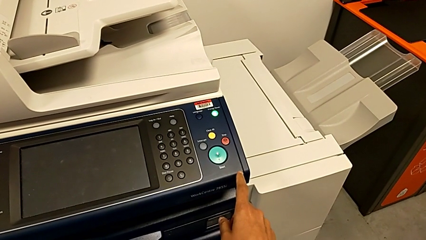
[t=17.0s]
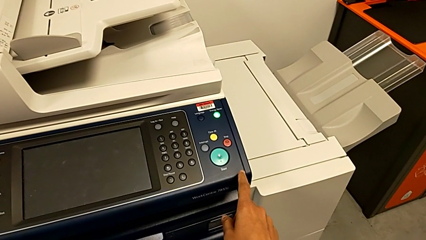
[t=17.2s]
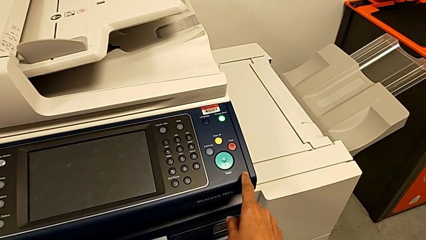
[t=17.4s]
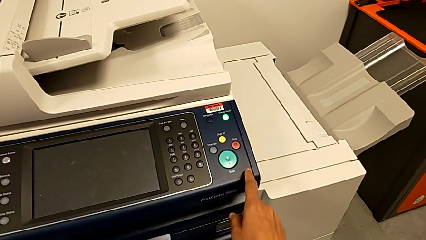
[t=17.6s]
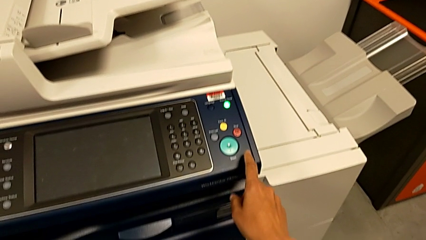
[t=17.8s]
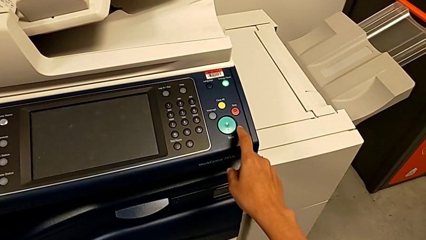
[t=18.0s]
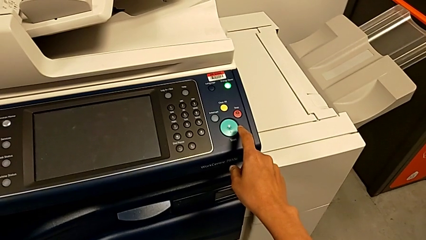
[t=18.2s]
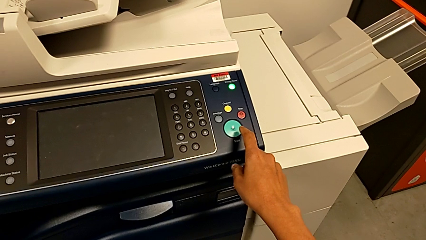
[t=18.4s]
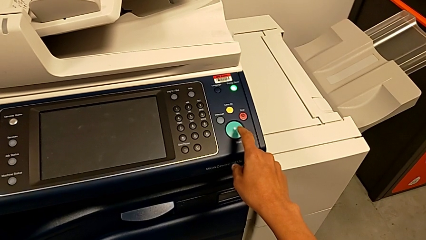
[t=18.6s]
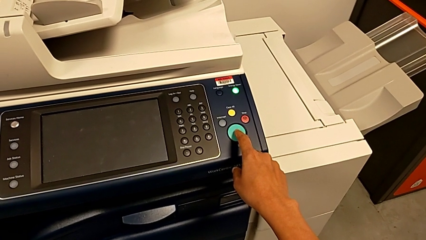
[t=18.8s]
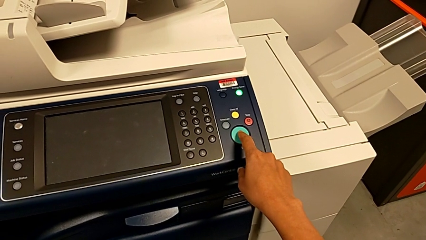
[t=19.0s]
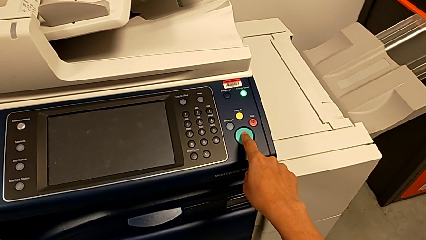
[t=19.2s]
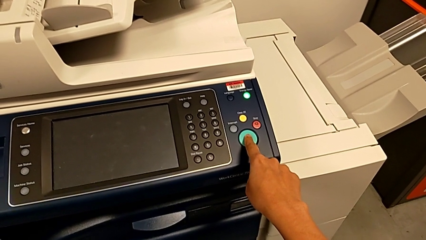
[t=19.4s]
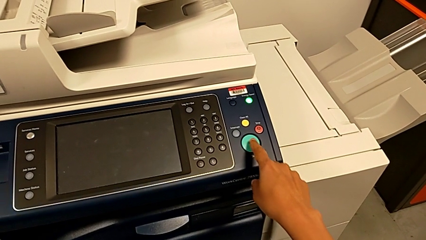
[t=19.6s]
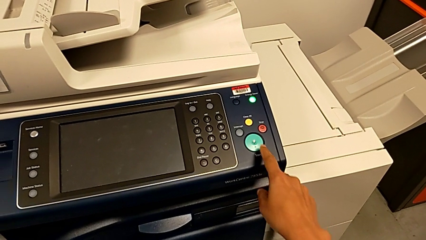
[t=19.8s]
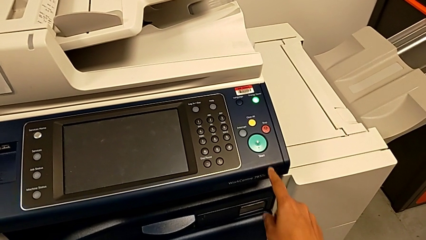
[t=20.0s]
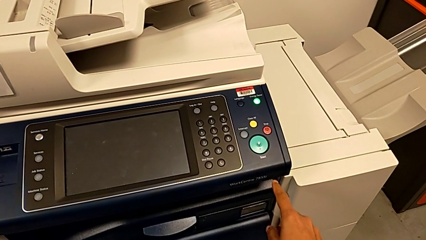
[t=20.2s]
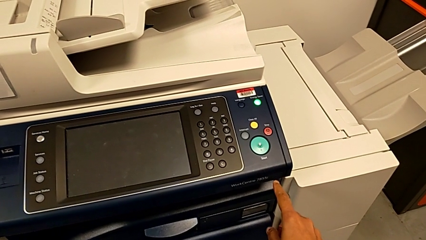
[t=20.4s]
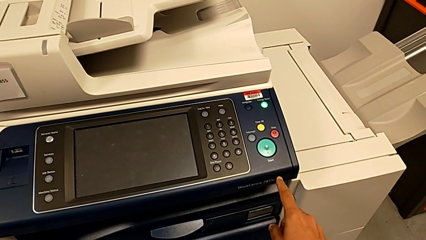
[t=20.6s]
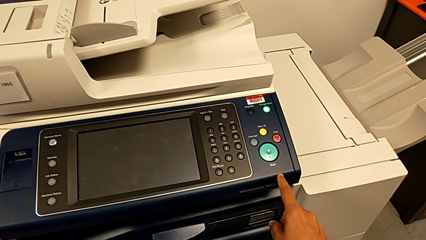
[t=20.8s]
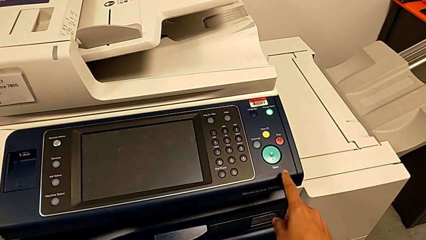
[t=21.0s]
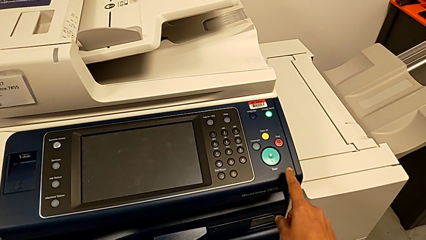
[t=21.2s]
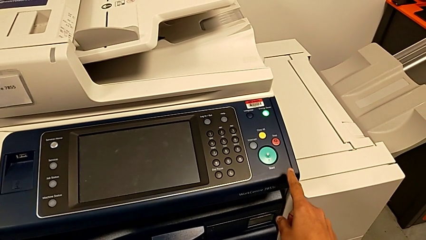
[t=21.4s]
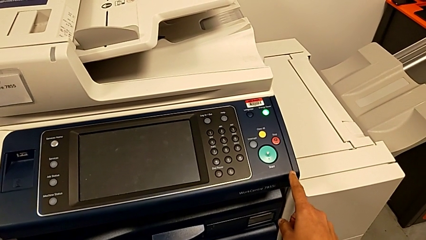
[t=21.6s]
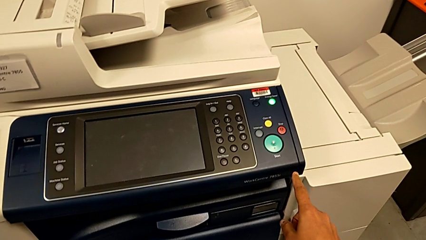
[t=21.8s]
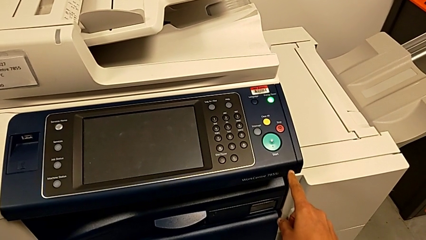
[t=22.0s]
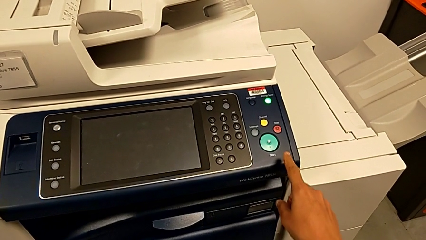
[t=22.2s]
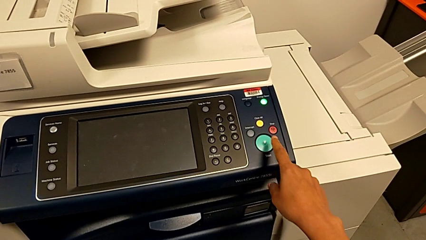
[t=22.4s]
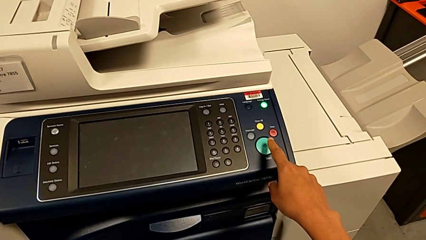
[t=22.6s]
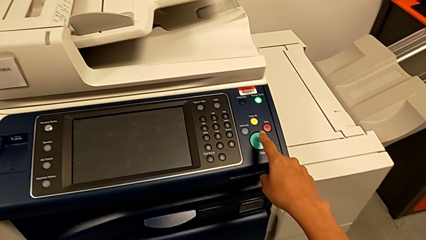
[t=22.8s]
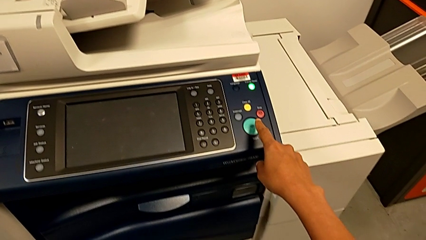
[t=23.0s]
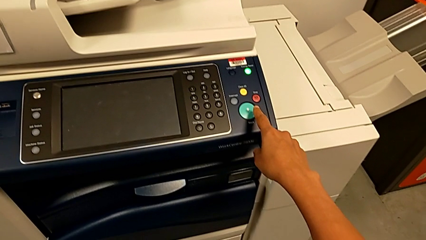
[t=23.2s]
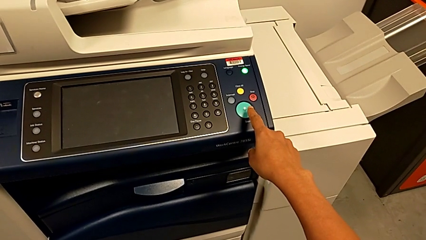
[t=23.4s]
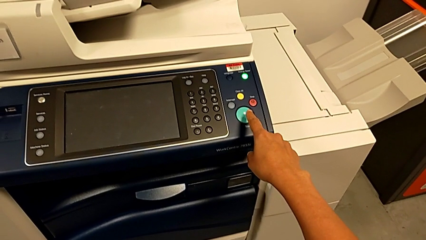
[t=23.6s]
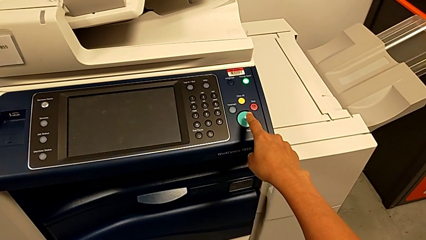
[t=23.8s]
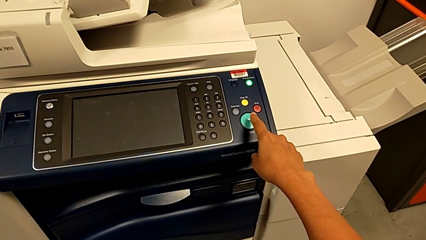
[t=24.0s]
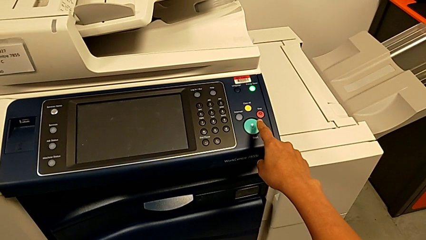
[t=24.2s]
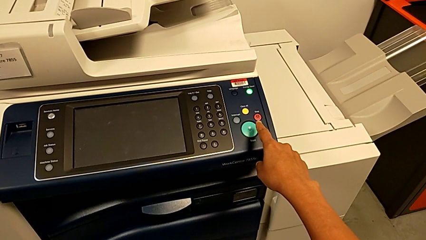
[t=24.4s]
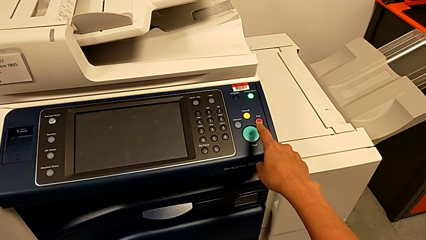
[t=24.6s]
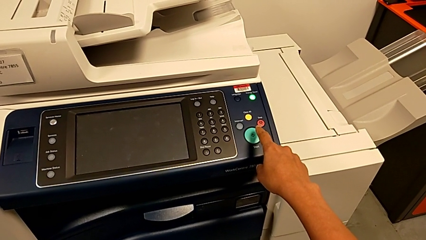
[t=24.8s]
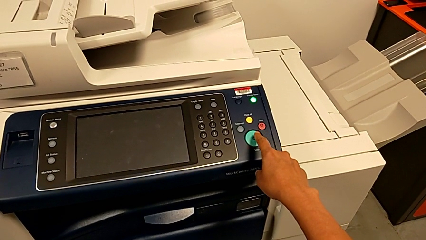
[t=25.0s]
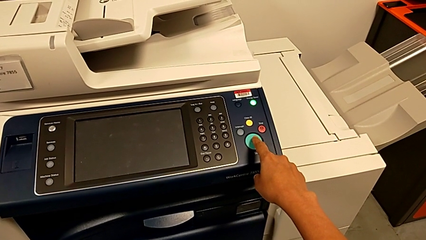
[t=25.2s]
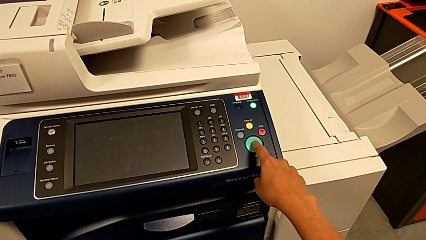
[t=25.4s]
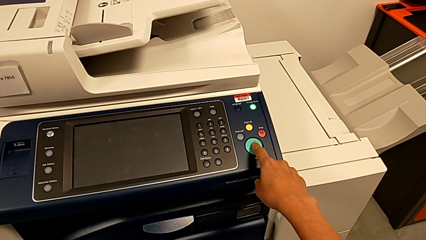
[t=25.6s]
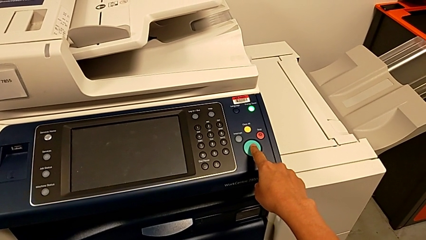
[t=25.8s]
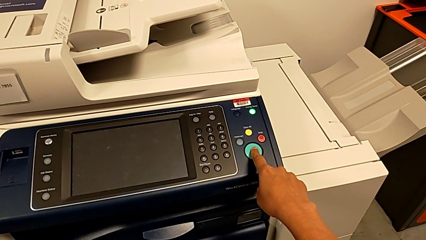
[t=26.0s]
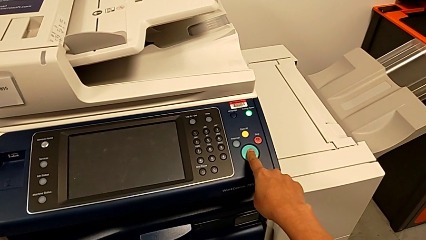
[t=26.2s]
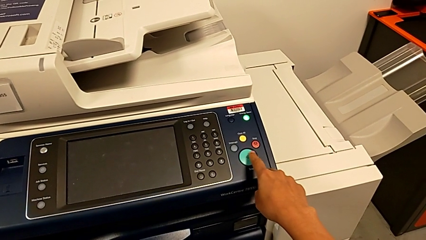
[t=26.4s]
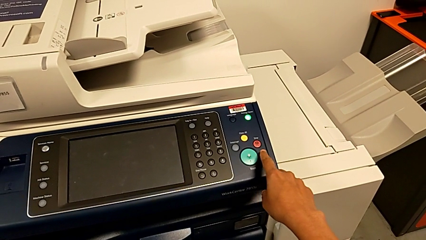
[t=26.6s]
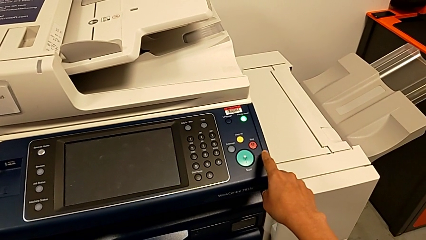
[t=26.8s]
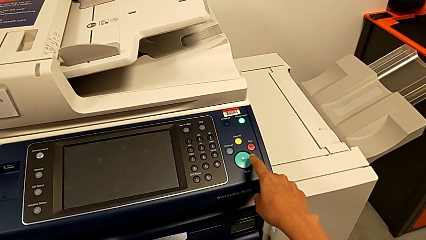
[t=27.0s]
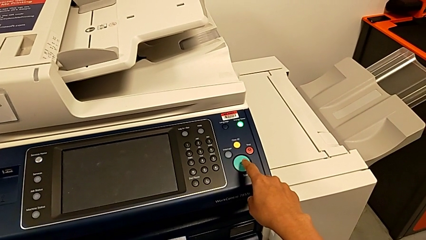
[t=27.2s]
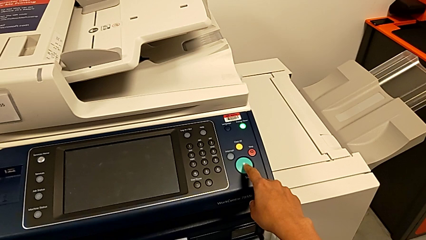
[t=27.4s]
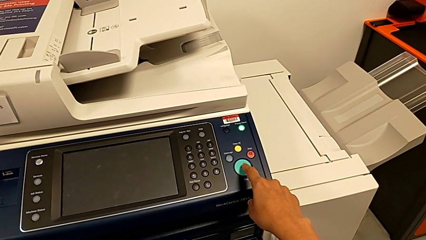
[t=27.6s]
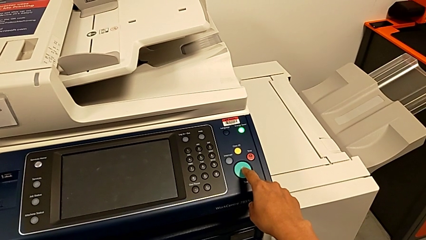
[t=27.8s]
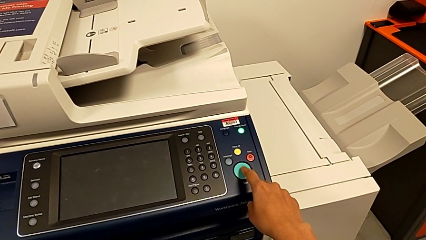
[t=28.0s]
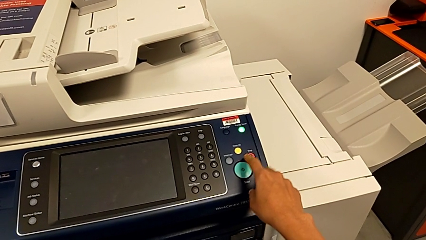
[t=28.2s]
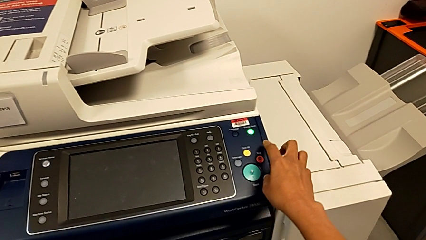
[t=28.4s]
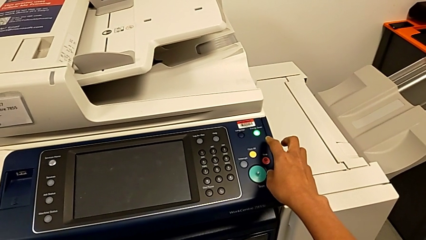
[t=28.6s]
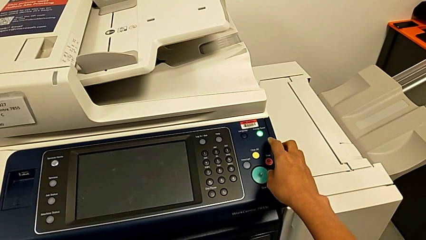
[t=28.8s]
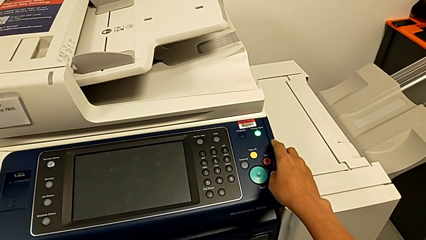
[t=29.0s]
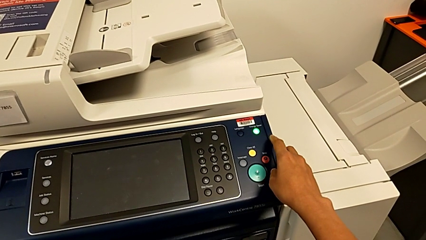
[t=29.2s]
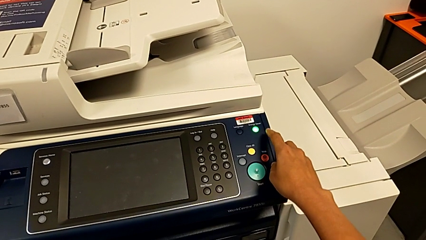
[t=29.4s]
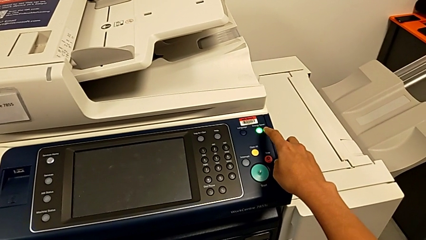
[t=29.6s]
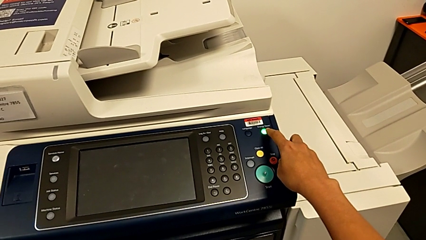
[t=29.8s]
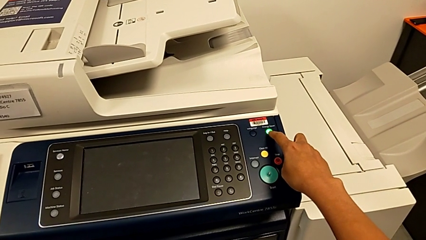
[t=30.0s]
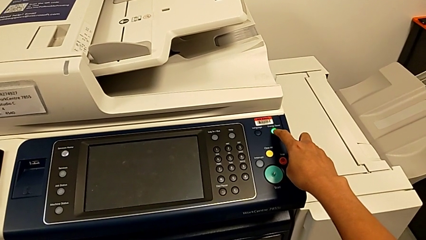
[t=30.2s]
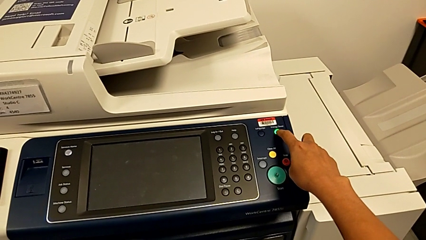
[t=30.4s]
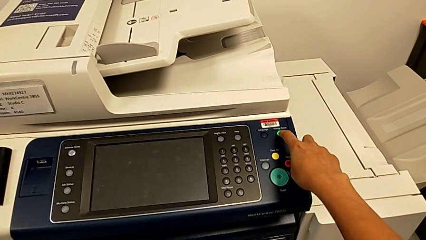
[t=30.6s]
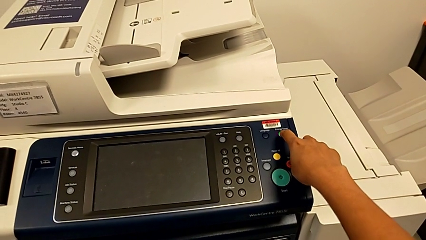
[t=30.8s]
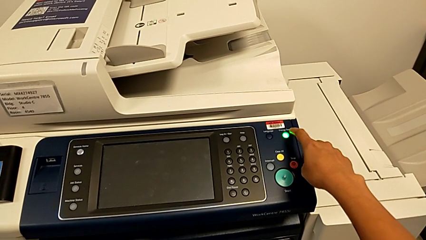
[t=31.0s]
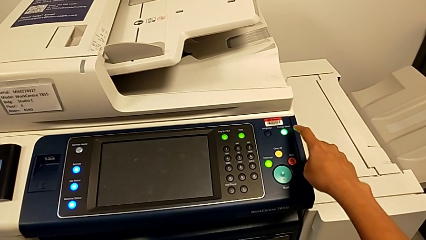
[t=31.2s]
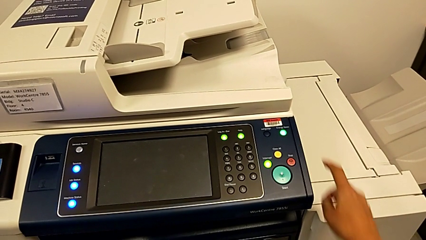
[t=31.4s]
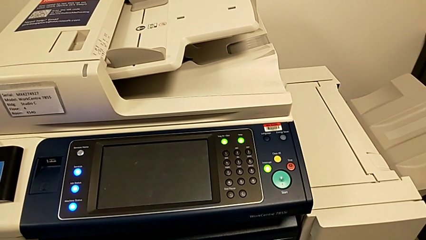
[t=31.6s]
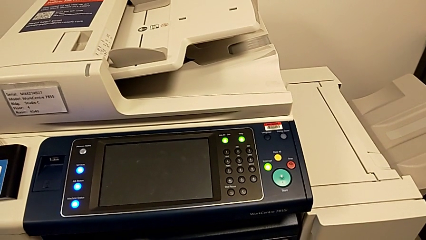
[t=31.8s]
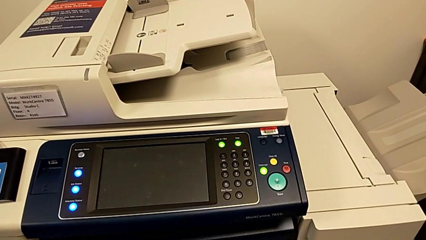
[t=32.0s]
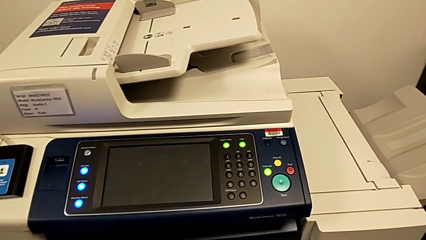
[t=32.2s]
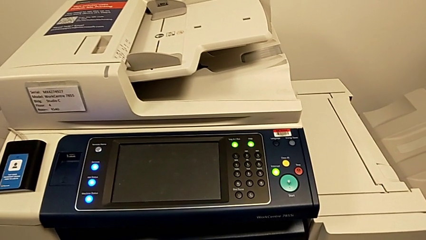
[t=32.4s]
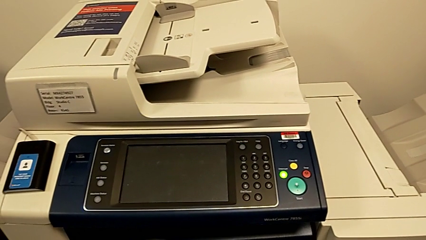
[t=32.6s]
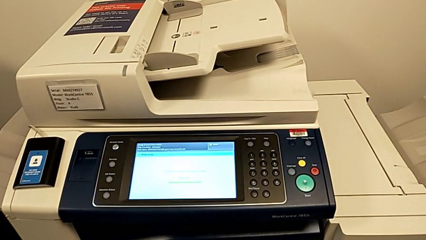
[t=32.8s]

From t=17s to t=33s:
The camera wearer presses the green power button. They wrongly press the green button twice and press the moon button.
